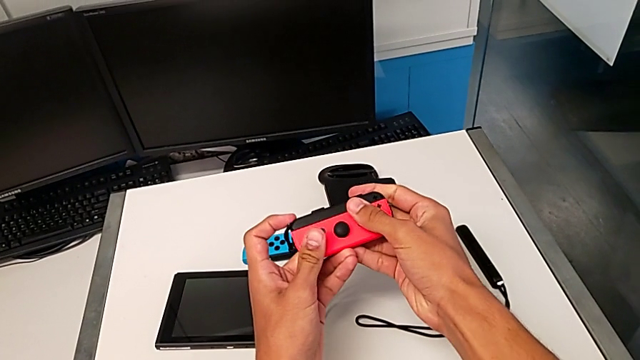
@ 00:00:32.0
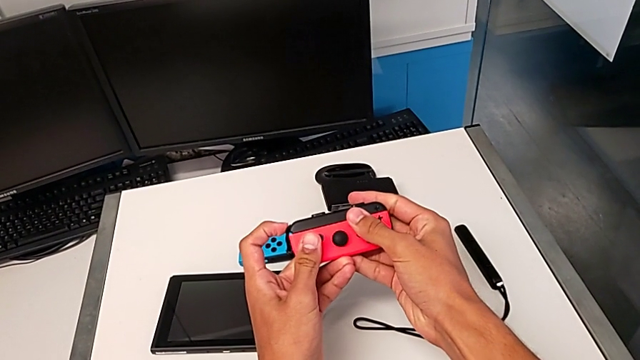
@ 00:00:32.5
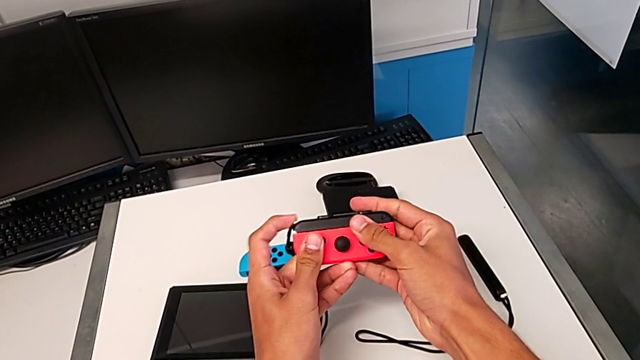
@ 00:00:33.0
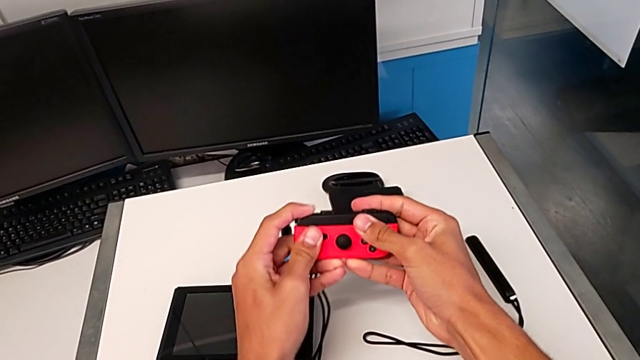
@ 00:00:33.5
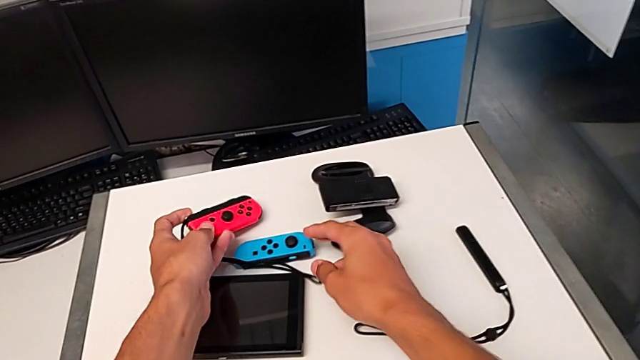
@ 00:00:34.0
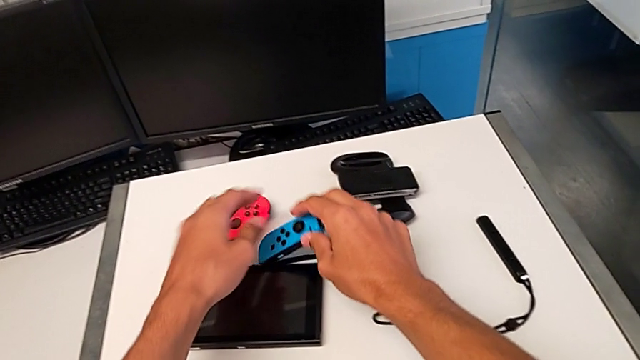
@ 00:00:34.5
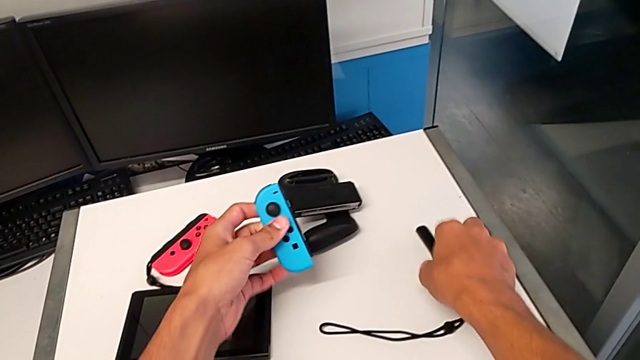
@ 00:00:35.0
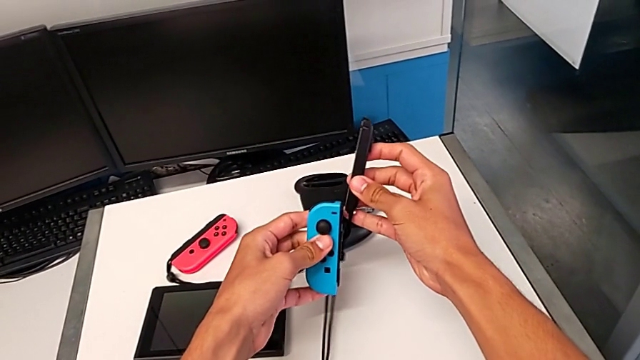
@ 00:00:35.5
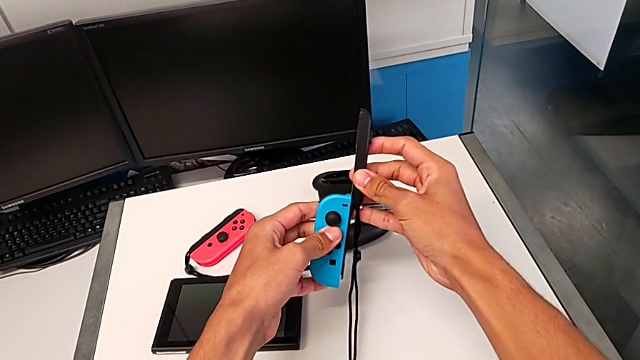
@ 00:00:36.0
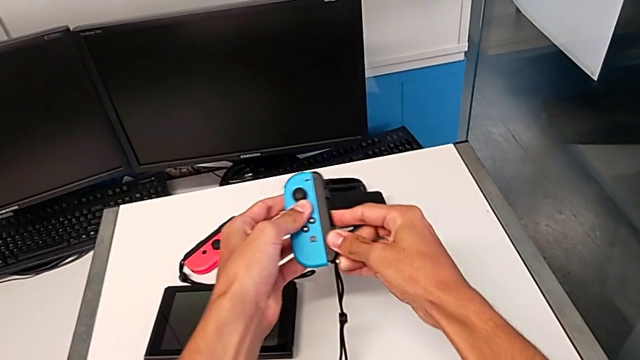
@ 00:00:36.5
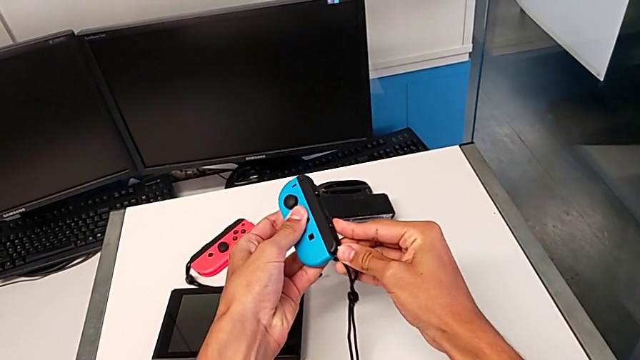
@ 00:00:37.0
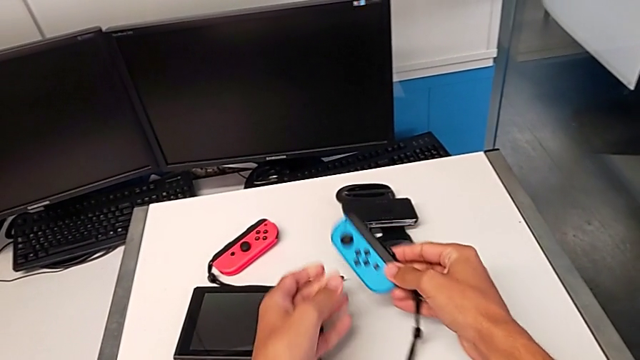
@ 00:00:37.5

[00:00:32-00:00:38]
The camera wearer is attaching the Joy-Con straps to the Joy-Con controllers. They push the Joy-Con strap lock and place the red Joy-Con controller. They grab the blue Joy-Con controller and lift it. They grab the Joy-Con strap and lift it. They assemble the blue Joy-Con controller and place it.

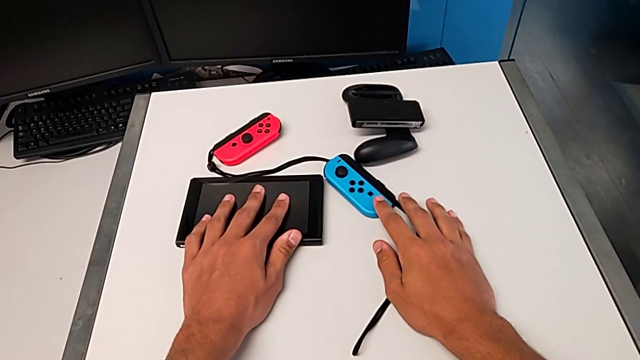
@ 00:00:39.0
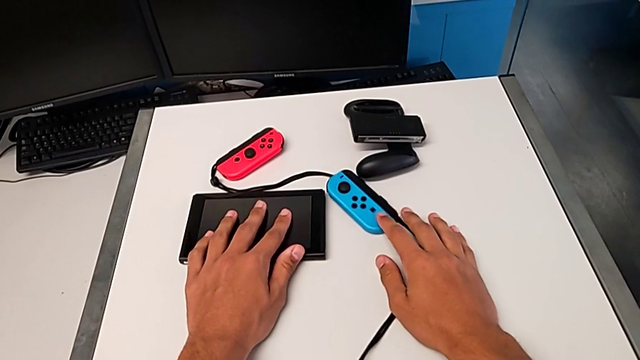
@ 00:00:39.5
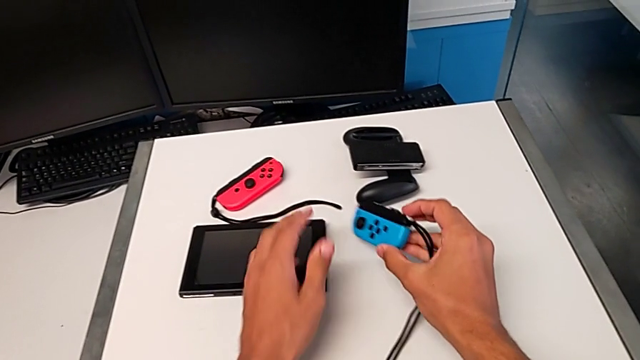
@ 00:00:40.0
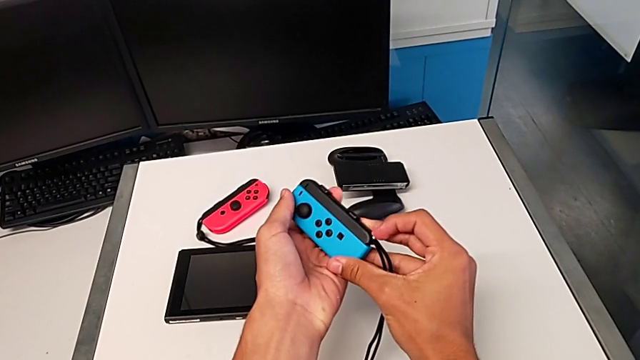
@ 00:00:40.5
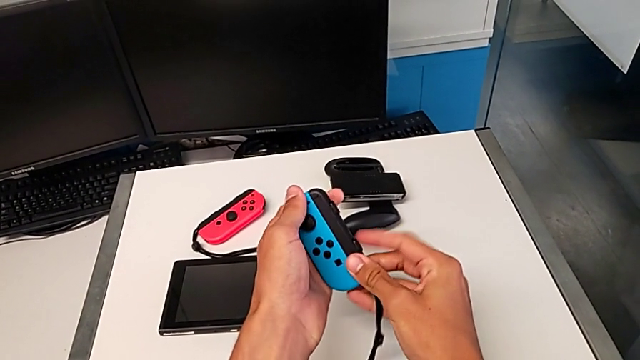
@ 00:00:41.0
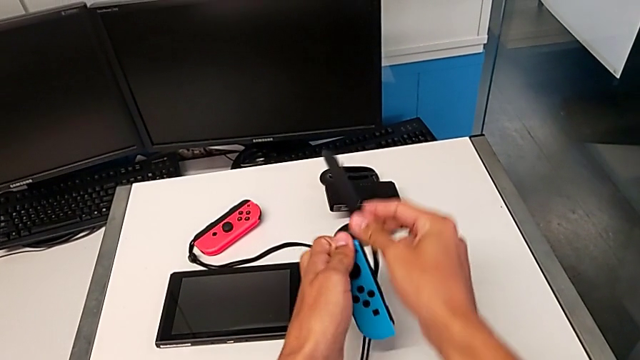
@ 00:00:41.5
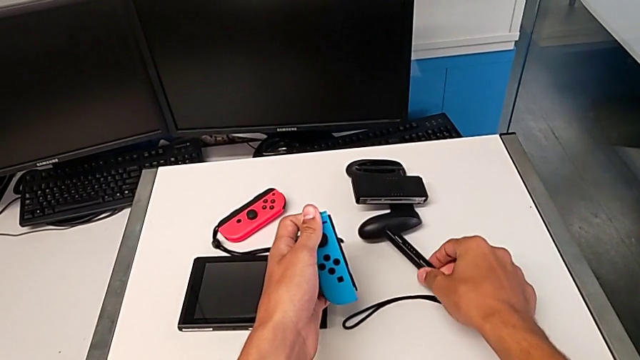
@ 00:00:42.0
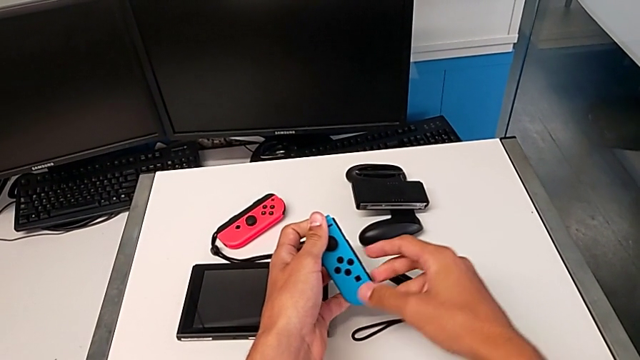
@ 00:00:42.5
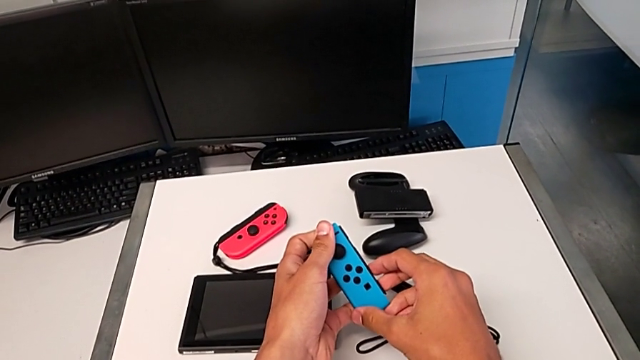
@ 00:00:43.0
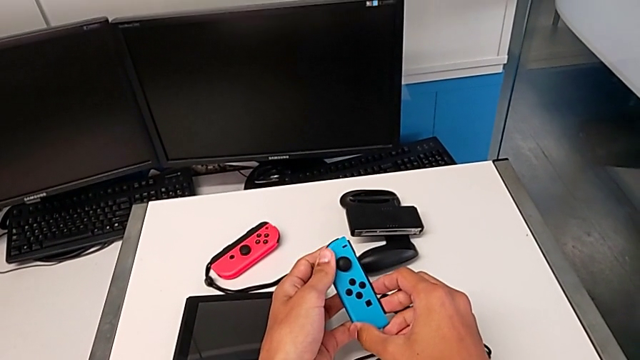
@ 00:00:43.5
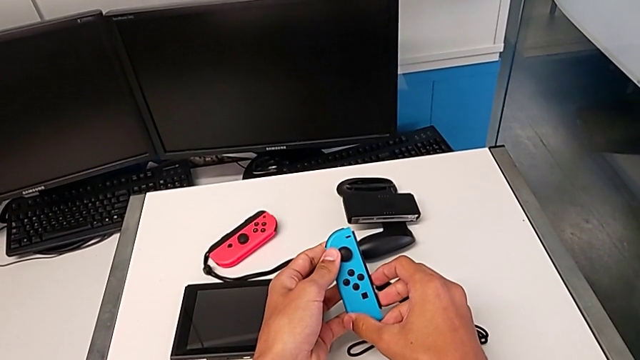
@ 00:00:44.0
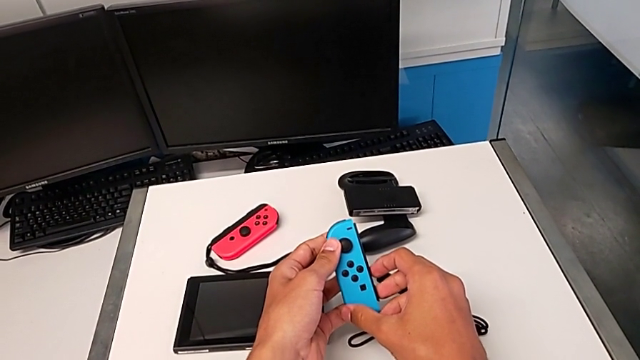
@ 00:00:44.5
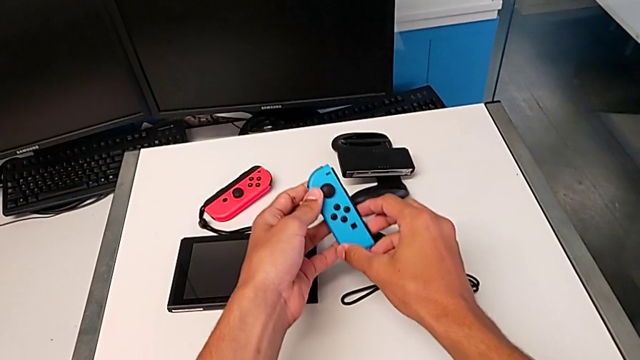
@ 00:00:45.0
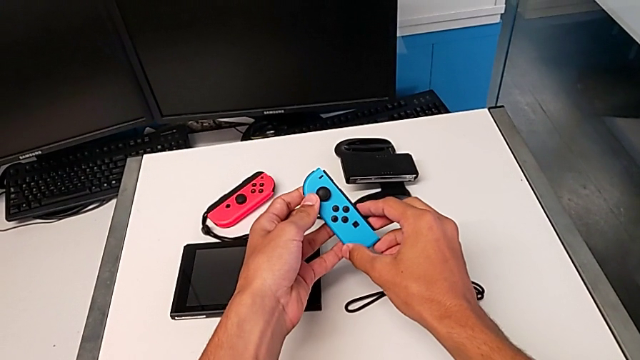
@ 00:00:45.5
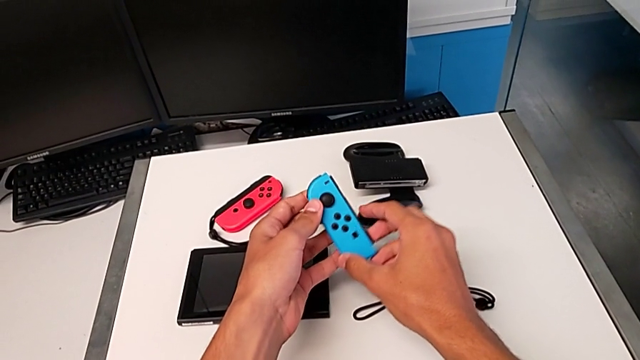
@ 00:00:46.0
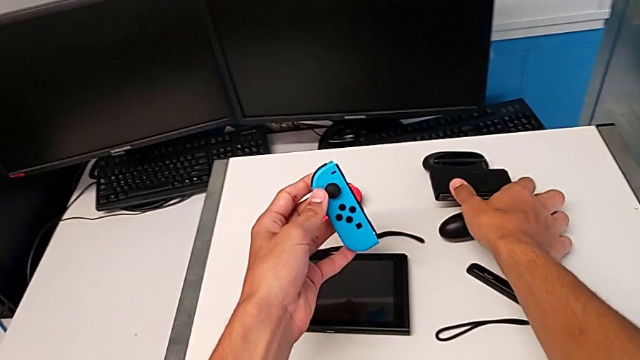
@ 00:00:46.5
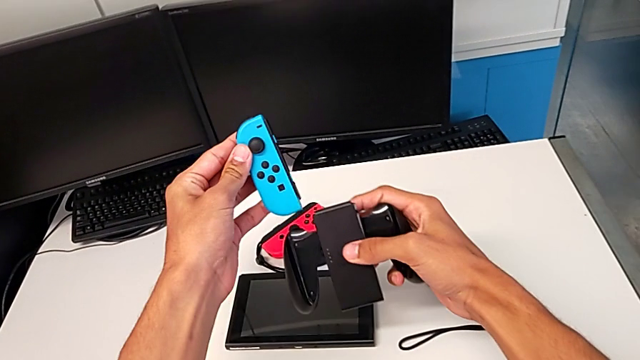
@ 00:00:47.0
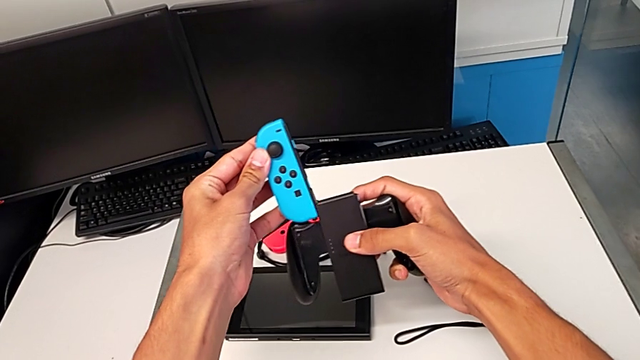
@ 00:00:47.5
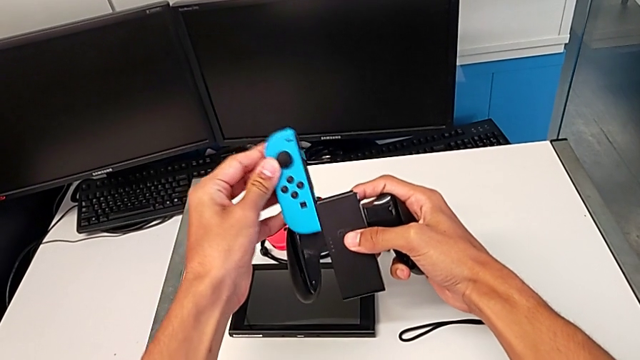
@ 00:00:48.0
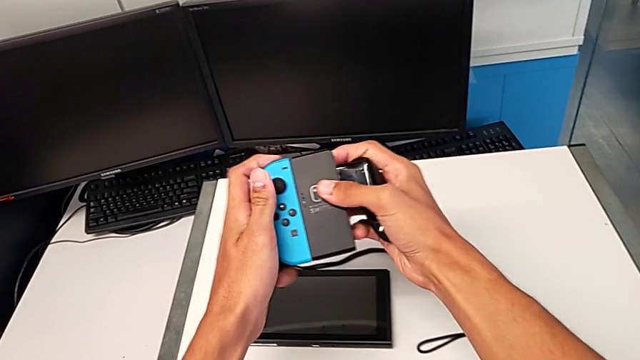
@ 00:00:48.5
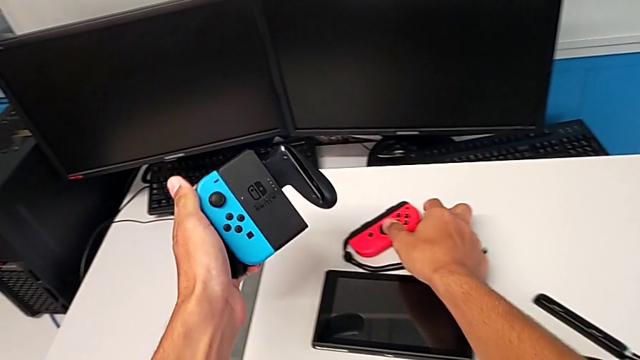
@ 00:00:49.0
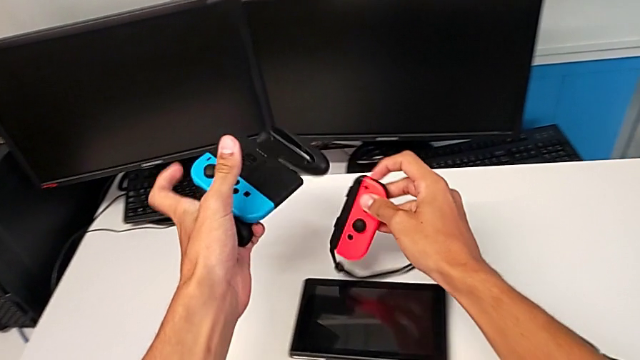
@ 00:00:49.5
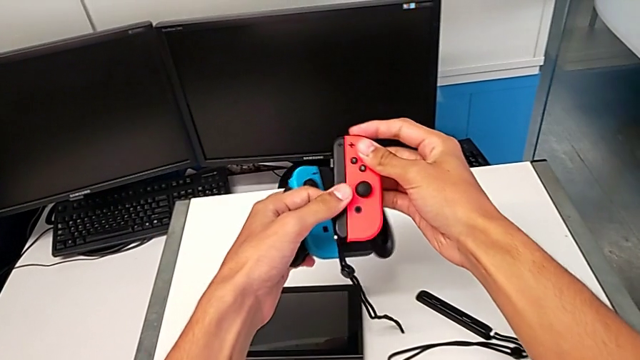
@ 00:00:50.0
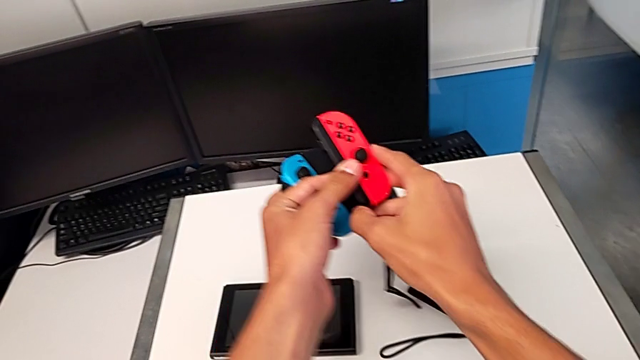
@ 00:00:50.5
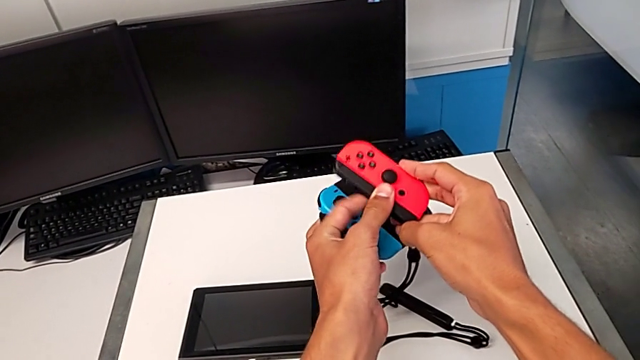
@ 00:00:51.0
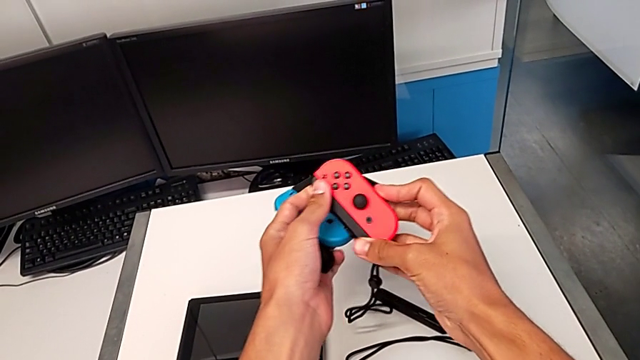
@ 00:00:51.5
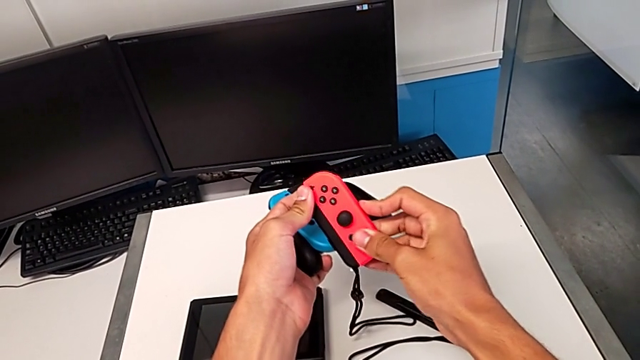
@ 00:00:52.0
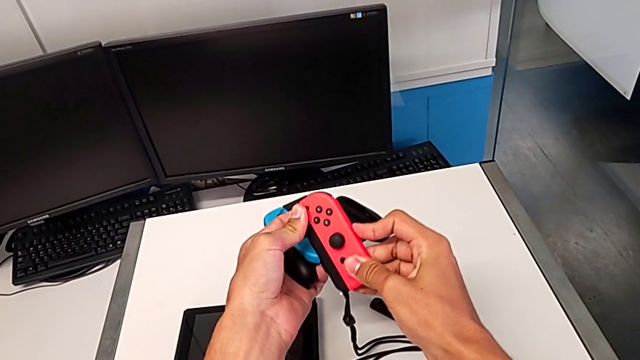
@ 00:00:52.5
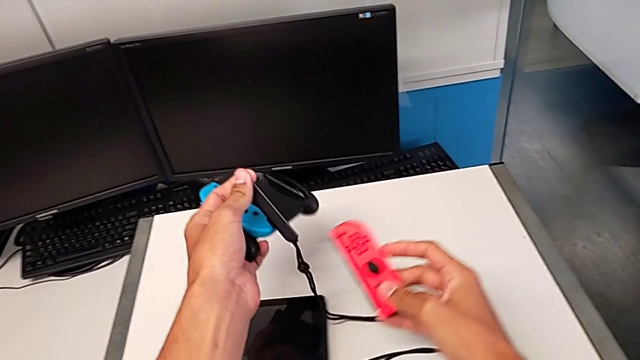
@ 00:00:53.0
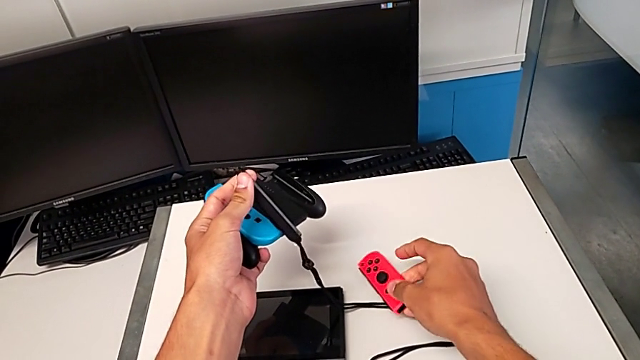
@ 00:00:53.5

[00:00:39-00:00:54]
The camera wearer is attaching the controllers to the Joy-Con comfort grip. They lift the blue Joy-Con controller, unlock the Joy-Con strap lock, withdraw the blue Joy-Con controller, place the Joy-Con strap and hold the blue Joy-Con controller. They grab the comfort grip, lift it and assemble the blue Joy-Con controller. They lift the red Joy-Con controller, unlock the Joy-Con strap lock, withdraw the red Joy-Con controller and place it.
